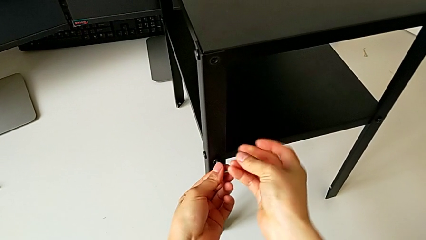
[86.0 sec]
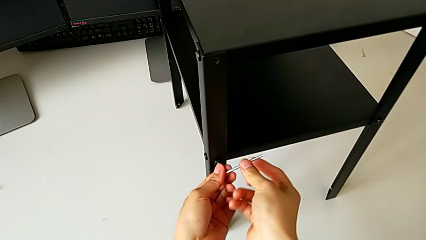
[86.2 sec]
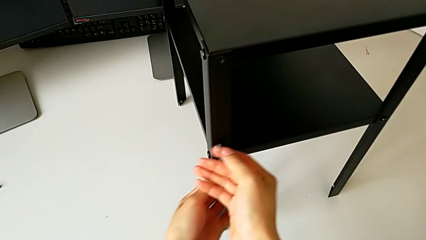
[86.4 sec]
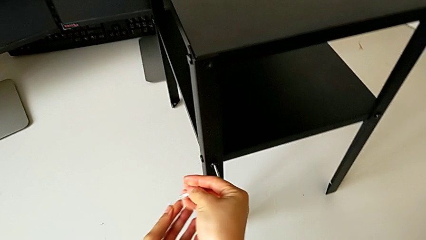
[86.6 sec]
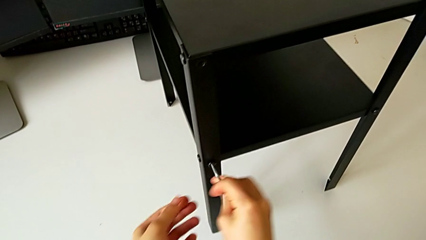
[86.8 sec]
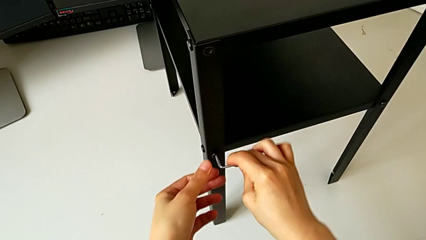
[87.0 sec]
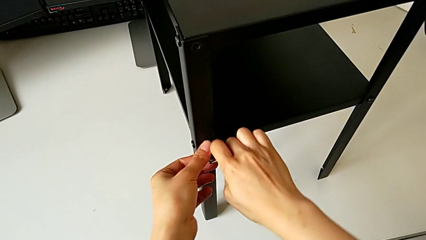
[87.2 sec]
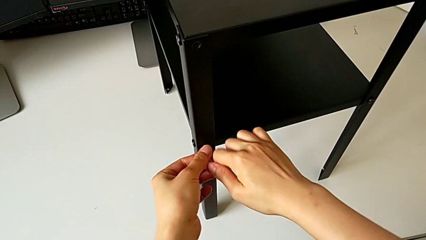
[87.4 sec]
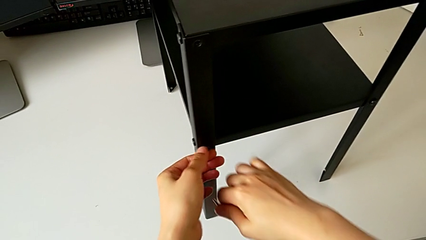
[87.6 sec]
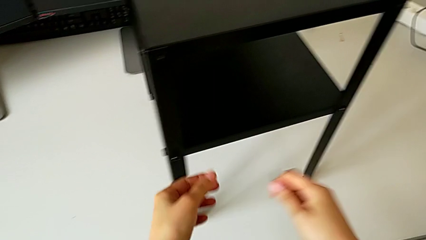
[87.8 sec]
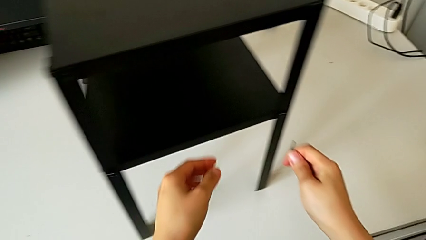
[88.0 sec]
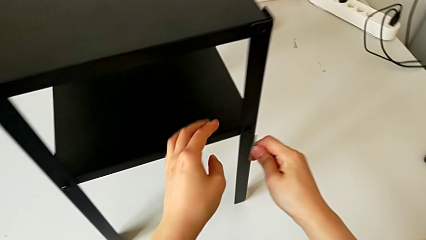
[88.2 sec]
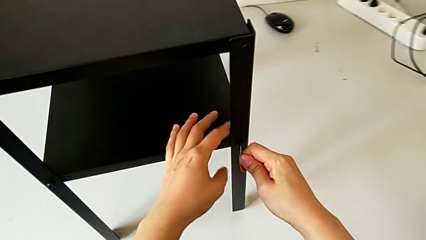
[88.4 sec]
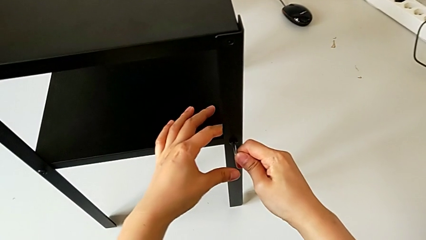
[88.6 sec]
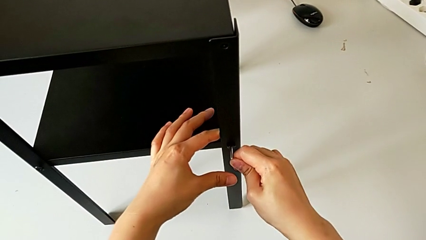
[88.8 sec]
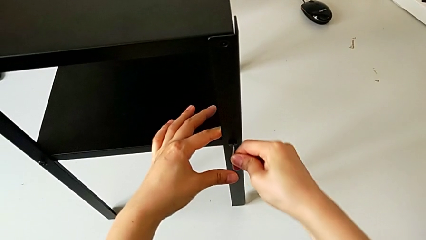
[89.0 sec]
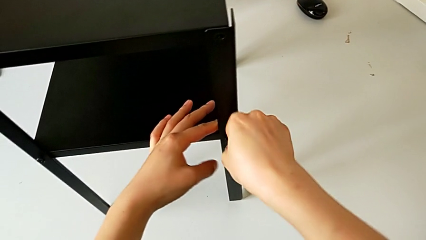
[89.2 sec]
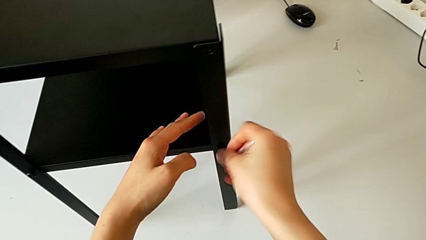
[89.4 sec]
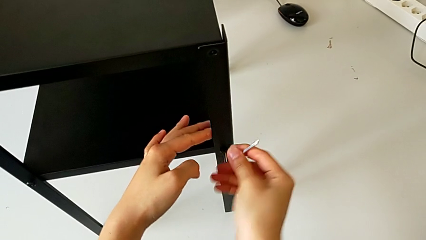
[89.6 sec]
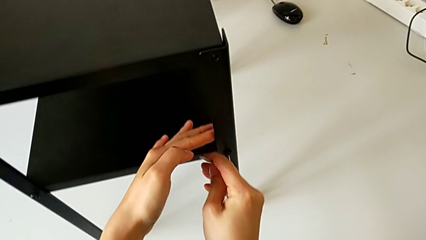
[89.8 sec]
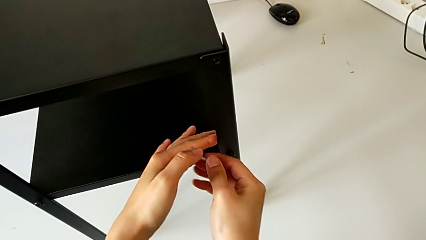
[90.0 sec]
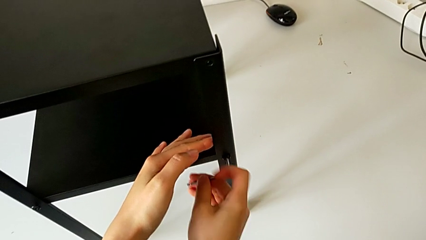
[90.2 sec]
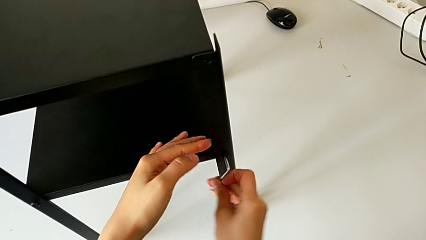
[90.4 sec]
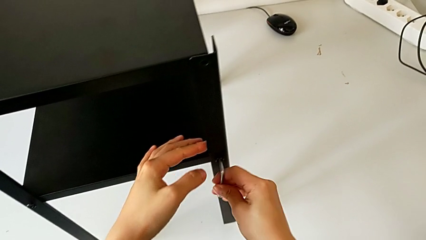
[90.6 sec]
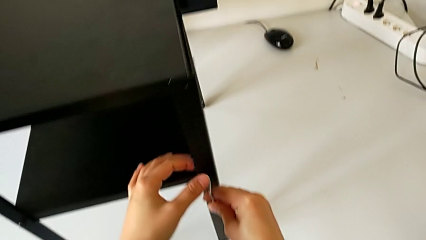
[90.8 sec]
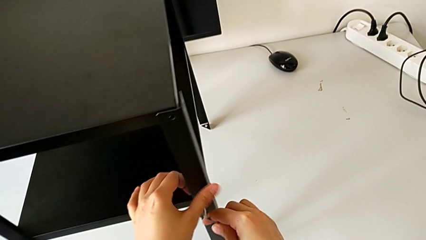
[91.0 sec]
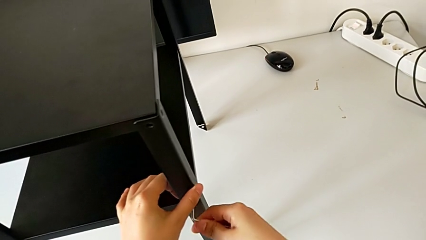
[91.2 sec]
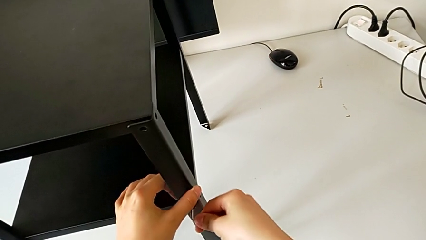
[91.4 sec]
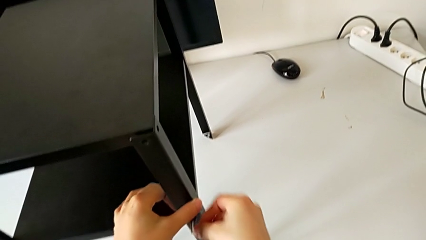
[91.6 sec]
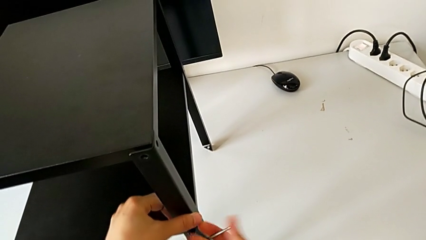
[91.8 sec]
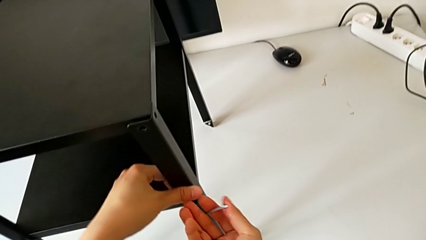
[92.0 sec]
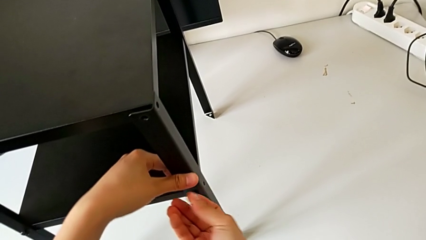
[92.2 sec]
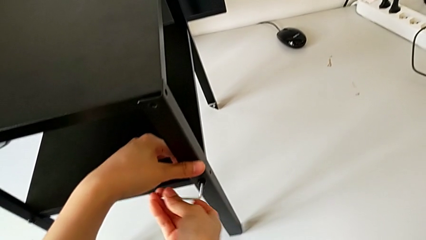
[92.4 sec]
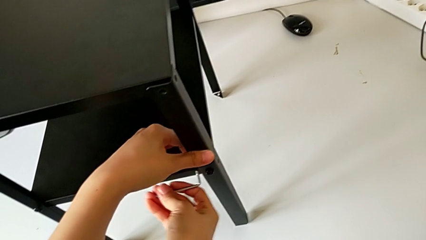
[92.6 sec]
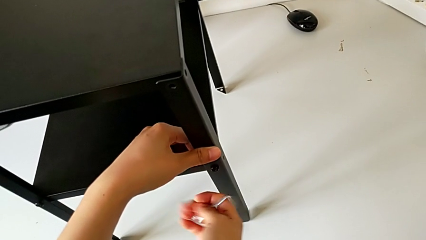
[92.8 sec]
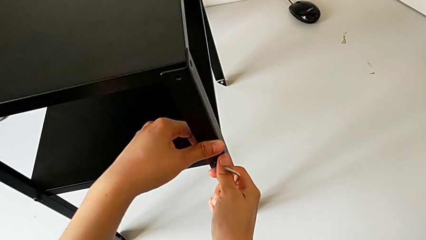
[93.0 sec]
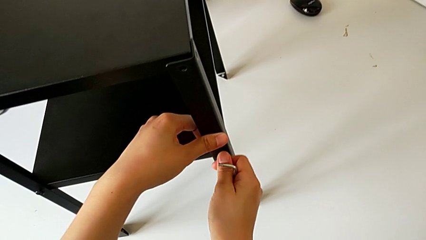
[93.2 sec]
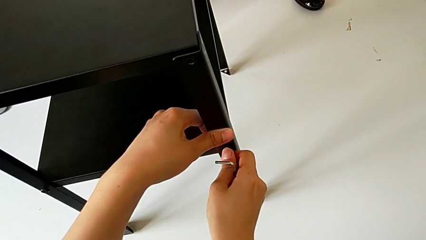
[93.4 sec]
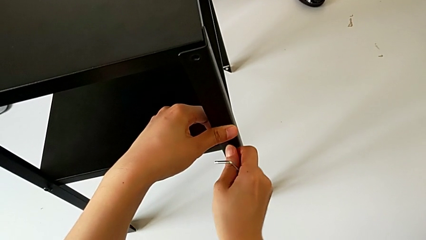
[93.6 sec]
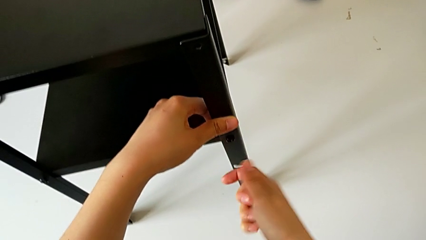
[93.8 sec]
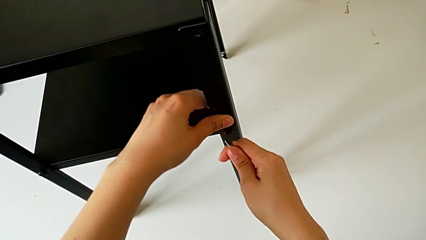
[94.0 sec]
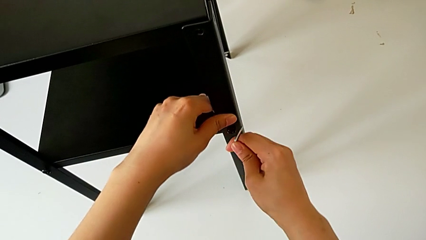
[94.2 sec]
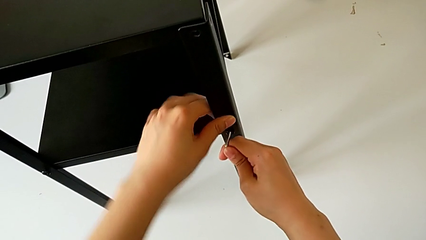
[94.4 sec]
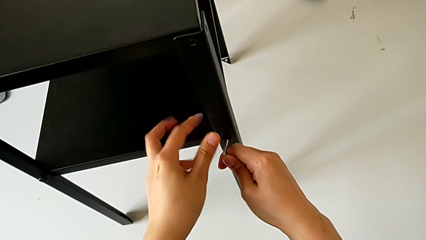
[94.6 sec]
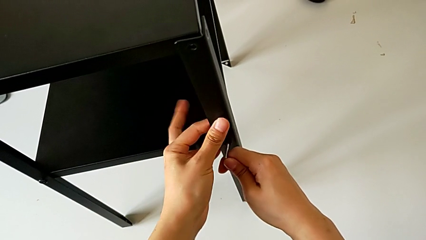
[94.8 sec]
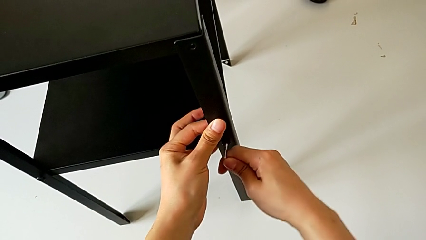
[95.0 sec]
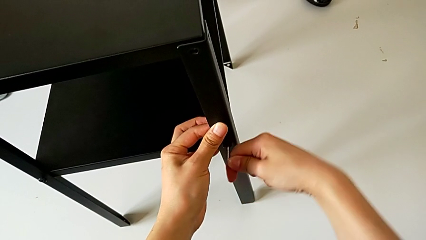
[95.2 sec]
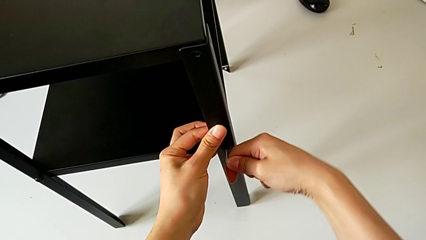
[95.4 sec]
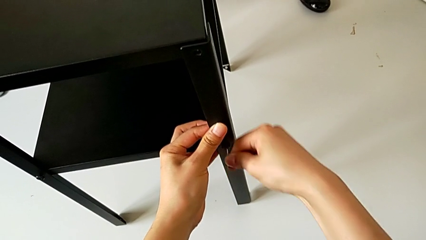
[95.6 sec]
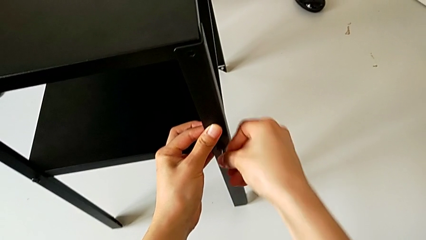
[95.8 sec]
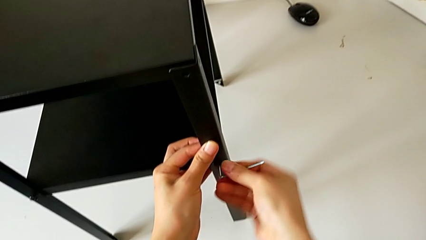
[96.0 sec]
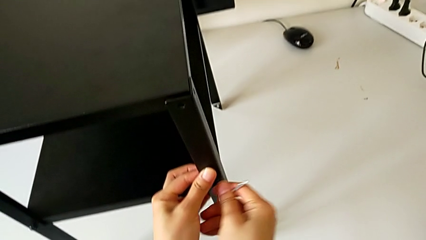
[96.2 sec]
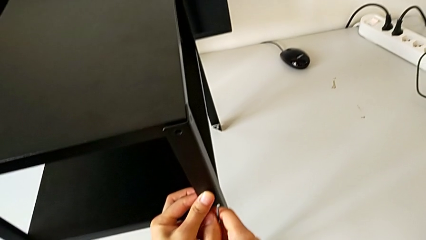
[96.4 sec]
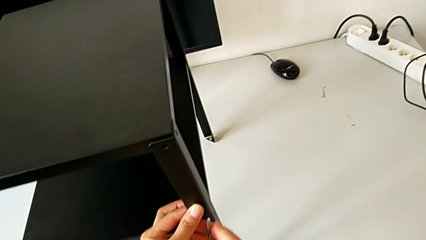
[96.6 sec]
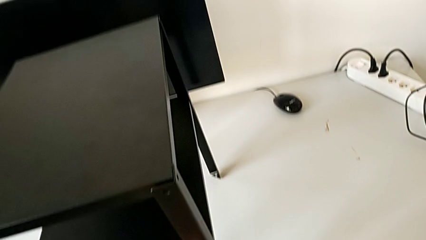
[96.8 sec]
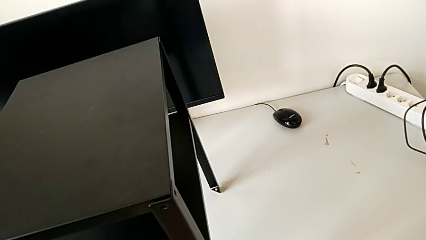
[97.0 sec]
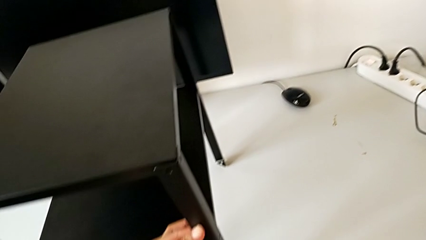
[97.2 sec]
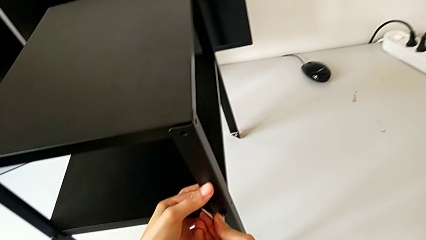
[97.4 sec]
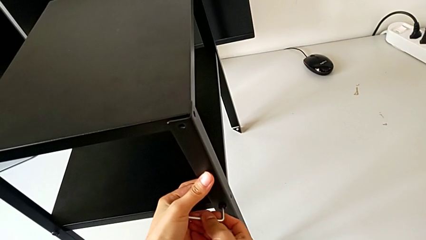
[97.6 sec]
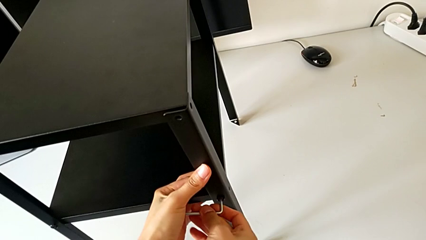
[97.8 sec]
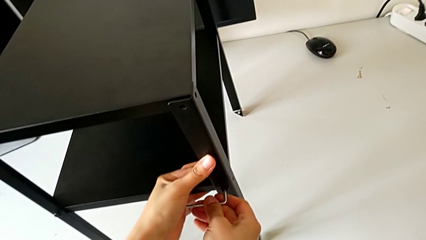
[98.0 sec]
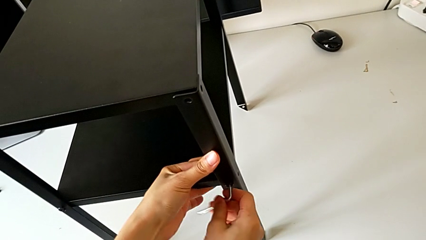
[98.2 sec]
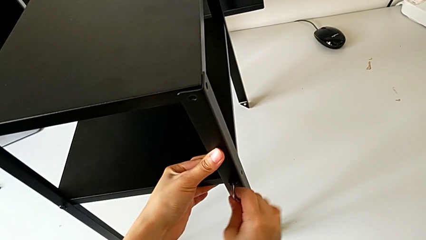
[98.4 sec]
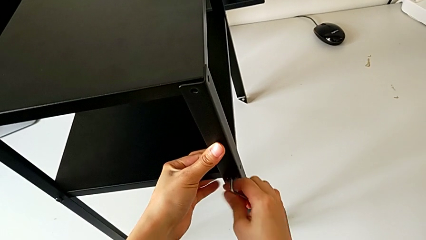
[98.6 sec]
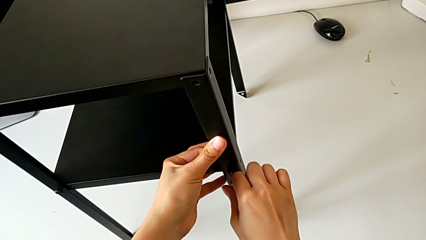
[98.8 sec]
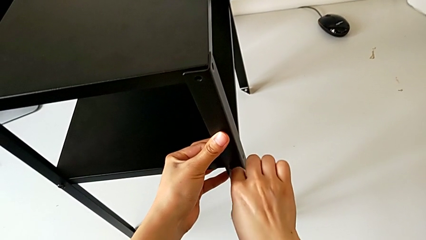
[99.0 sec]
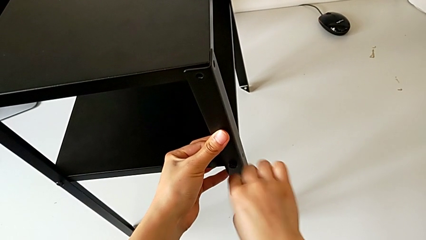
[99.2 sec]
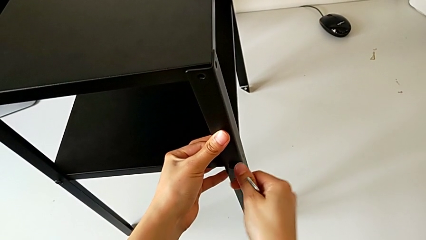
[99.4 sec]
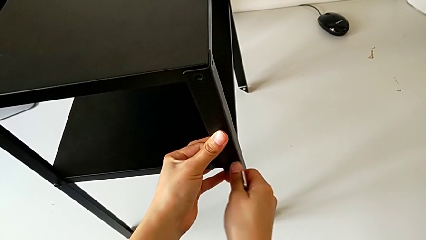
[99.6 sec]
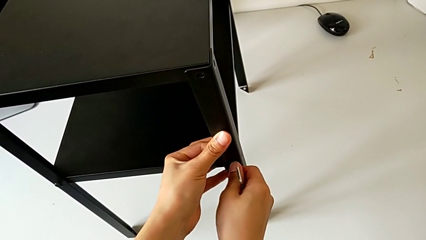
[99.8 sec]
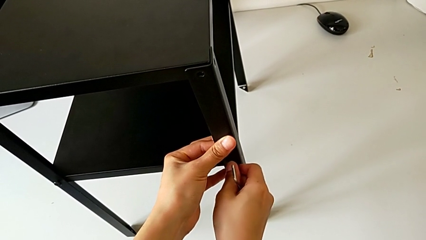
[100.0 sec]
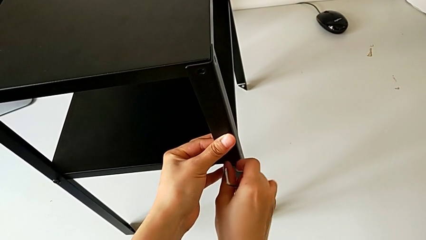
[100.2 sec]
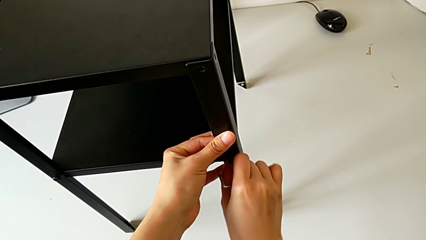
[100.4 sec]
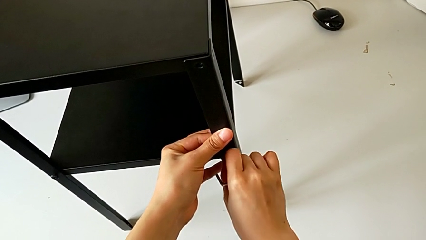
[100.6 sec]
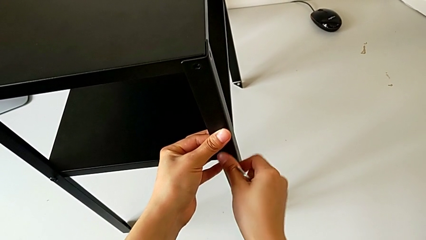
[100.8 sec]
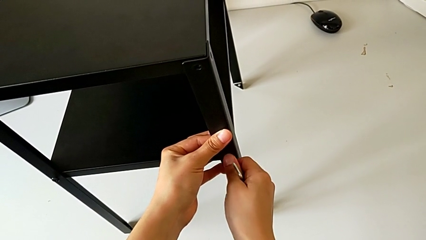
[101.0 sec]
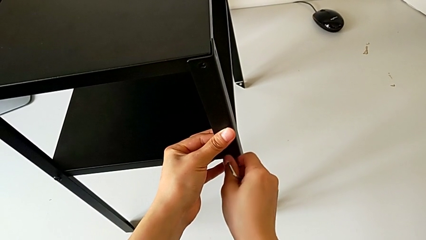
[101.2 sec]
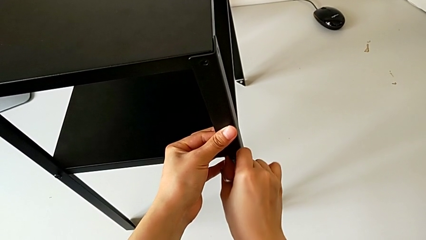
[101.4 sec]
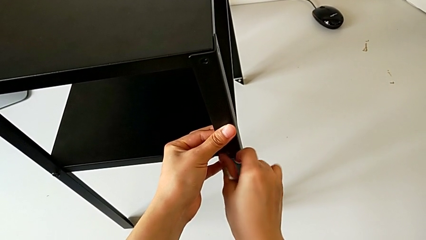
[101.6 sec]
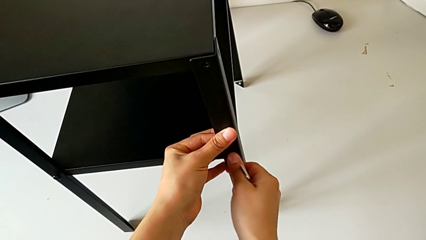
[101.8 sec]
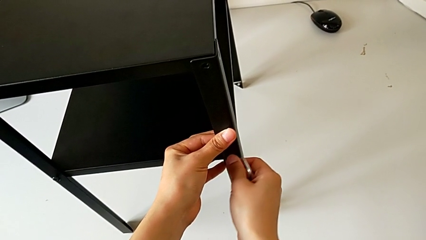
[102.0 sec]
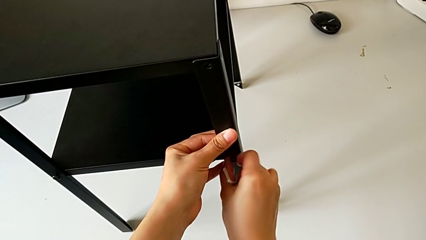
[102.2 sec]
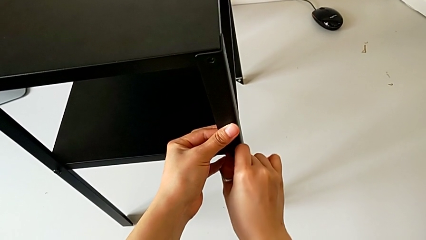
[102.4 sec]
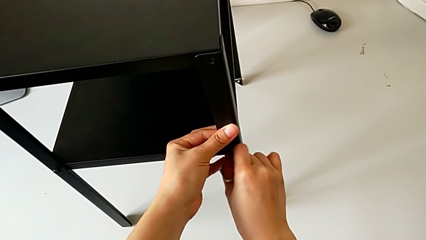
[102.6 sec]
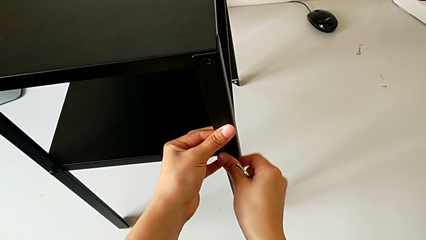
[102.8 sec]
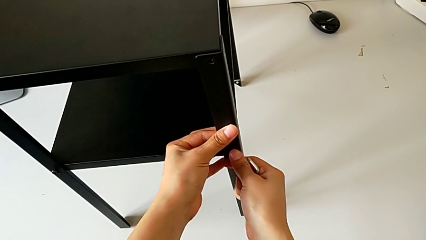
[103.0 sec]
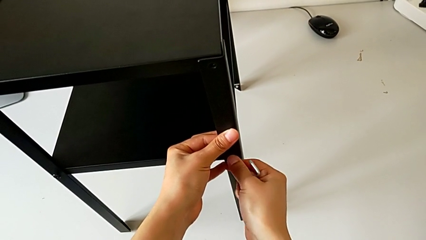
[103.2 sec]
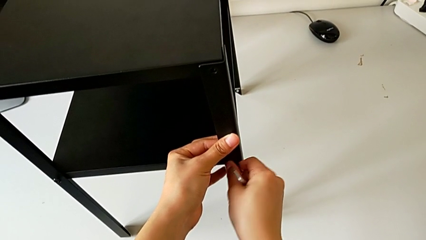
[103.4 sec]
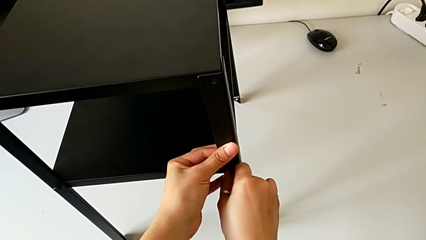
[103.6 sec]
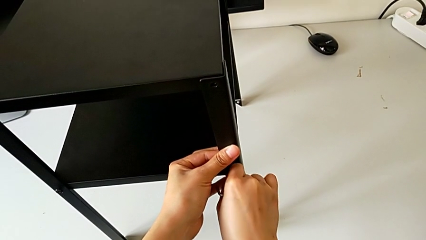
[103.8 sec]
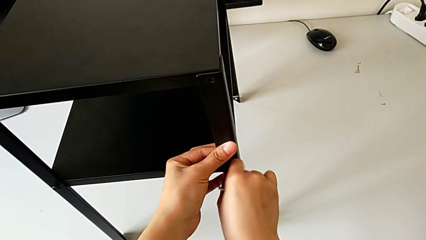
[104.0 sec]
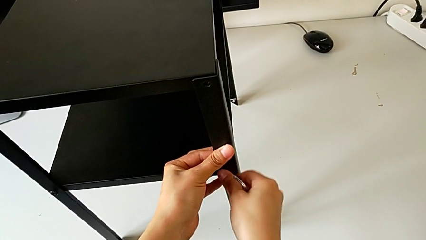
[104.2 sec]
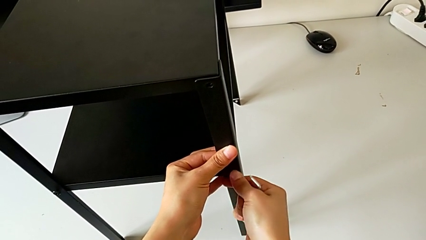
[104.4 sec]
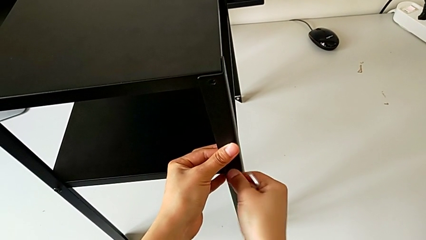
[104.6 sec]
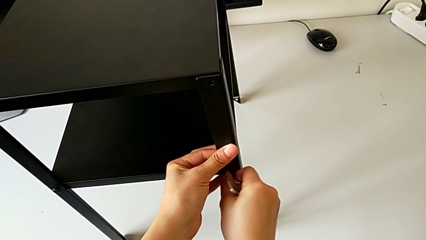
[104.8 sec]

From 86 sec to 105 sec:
The camera wearer is disassembling the first leg. They withdraw the Allen wrench, insert the Allen wrench and unscrew the hex socket head.
